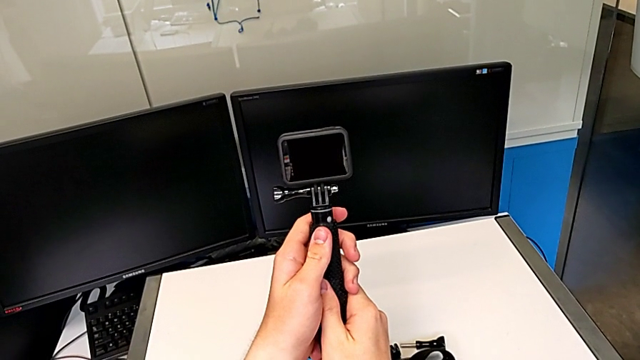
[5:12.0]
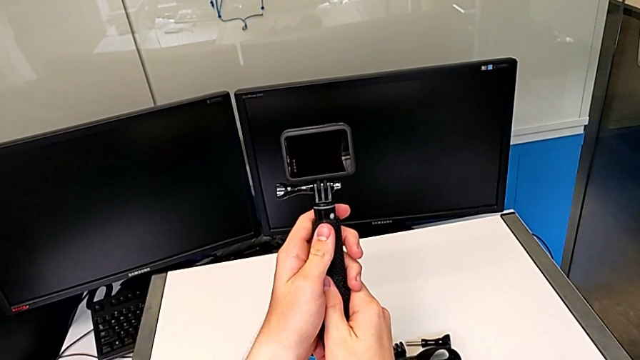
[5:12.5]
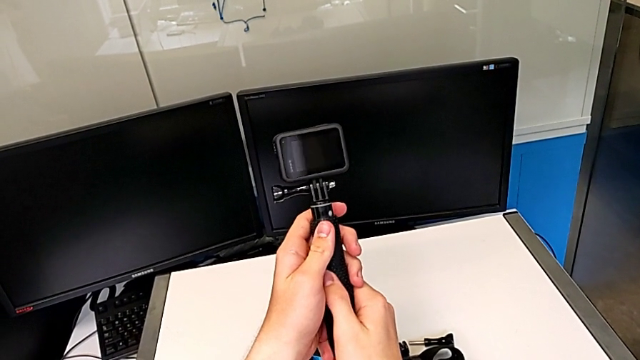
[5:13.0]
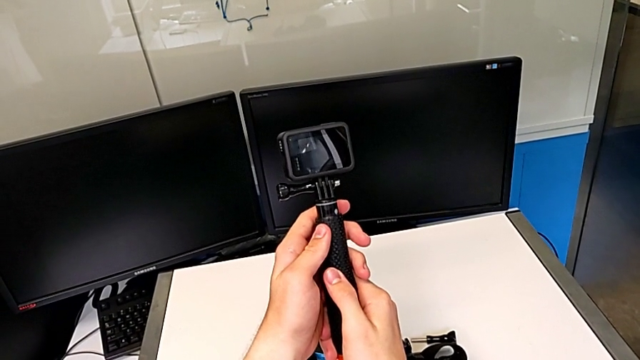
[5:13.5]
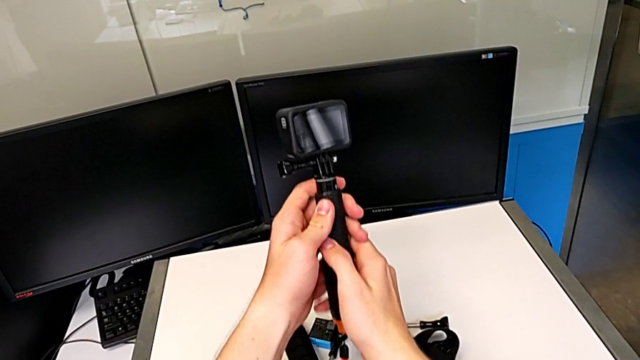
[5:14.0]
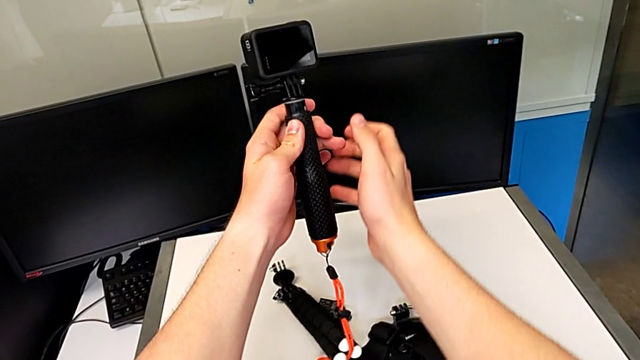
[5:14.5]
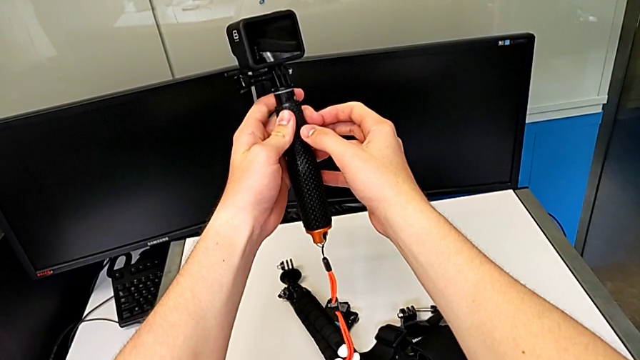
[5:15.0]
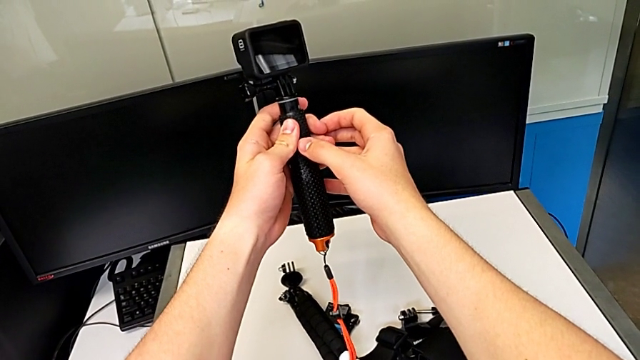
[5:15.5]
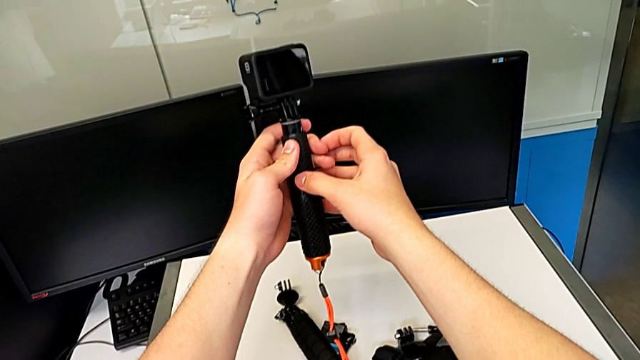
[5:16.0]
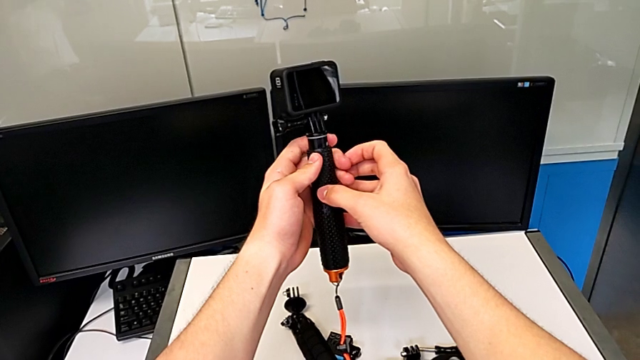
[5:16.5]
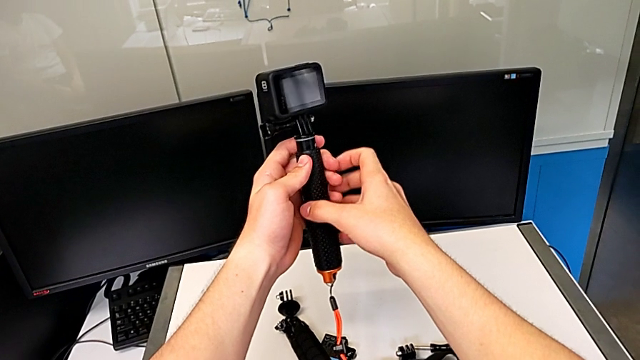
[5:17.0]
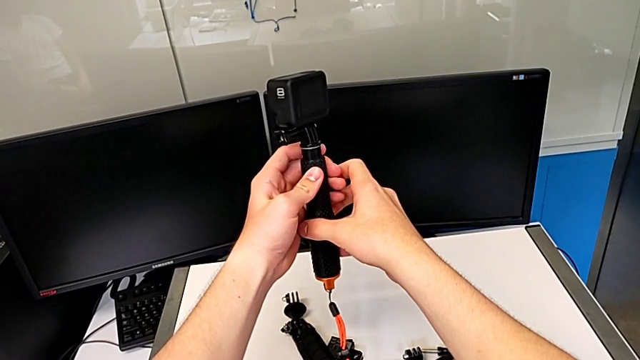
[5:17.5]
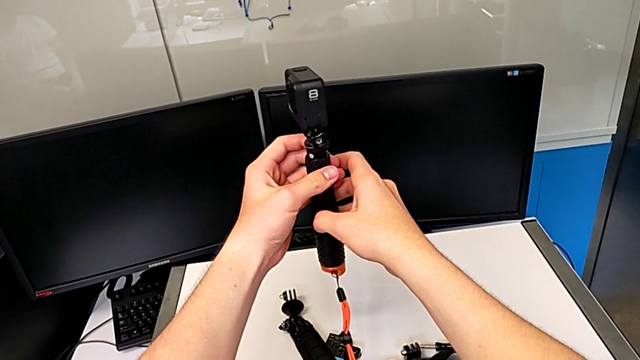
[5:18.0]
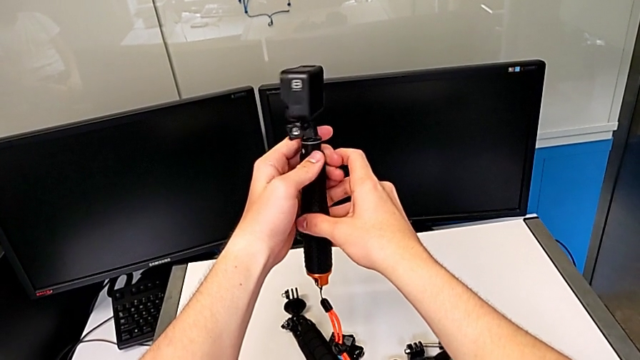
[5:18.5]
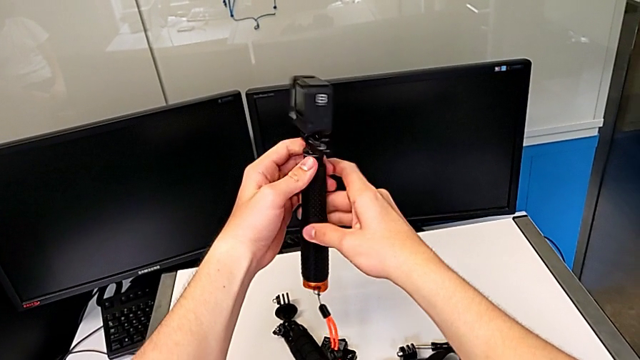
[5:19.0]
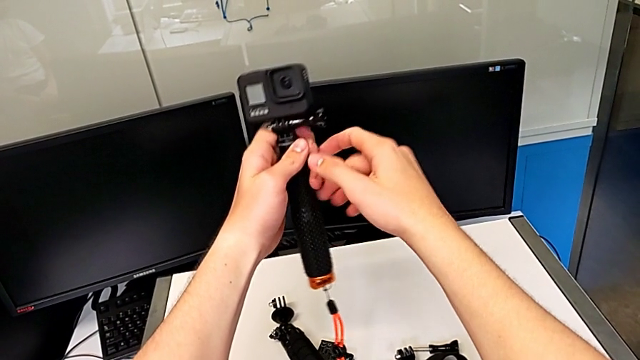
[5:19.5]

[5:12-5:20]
The camera wearer is continuing to change the tripod to a handheld grip. They keep rotating the black handheld grip.

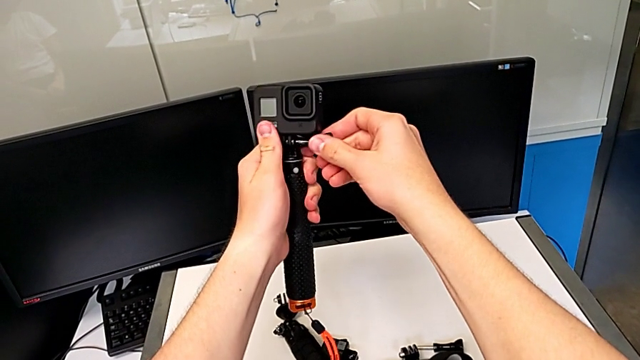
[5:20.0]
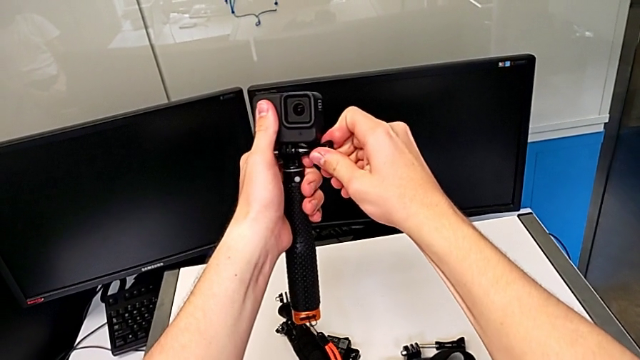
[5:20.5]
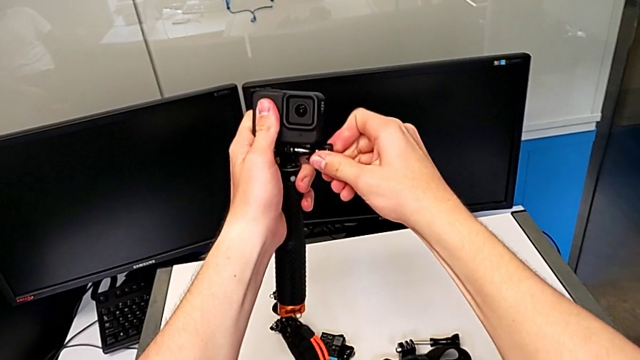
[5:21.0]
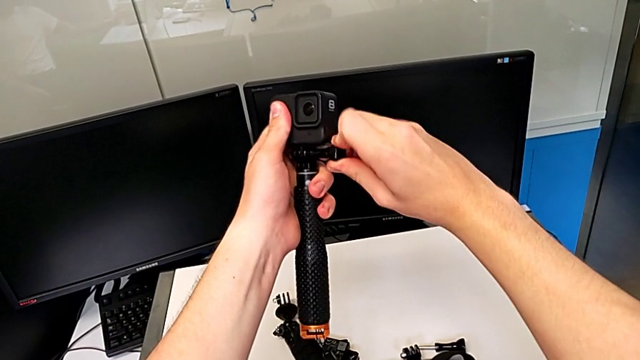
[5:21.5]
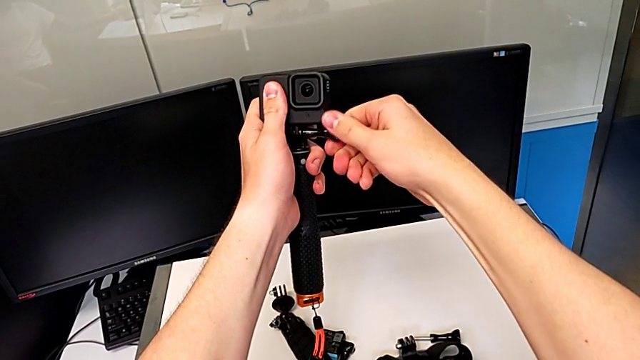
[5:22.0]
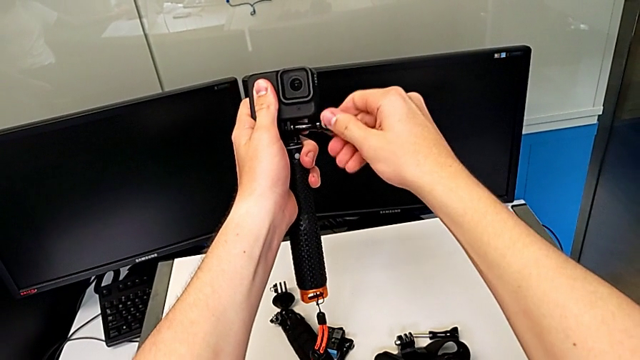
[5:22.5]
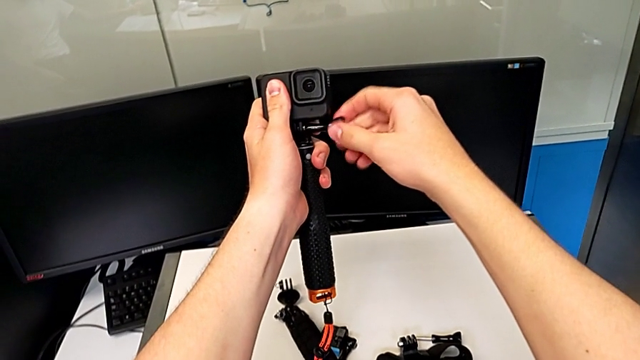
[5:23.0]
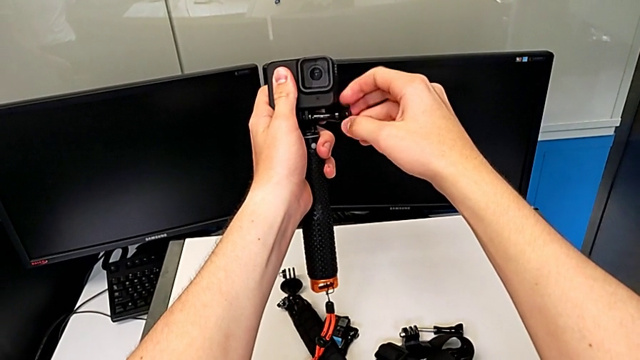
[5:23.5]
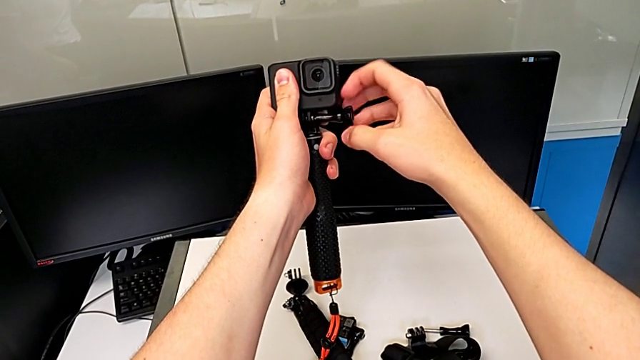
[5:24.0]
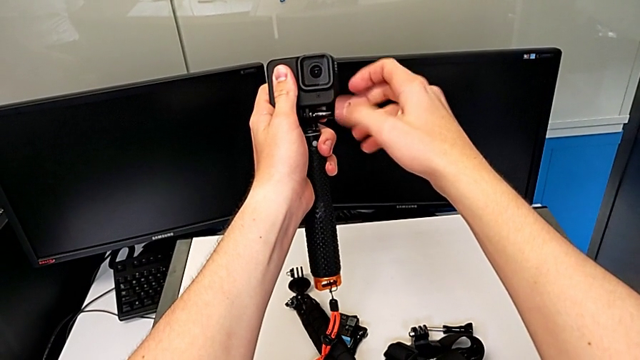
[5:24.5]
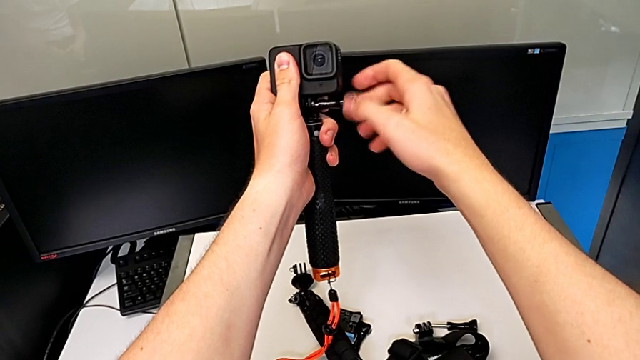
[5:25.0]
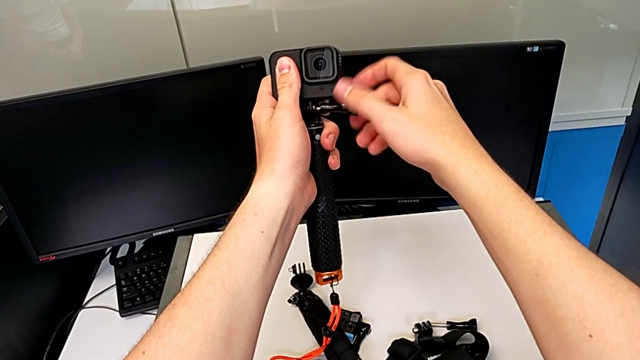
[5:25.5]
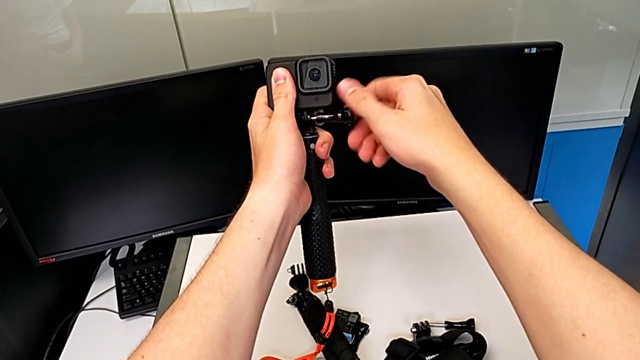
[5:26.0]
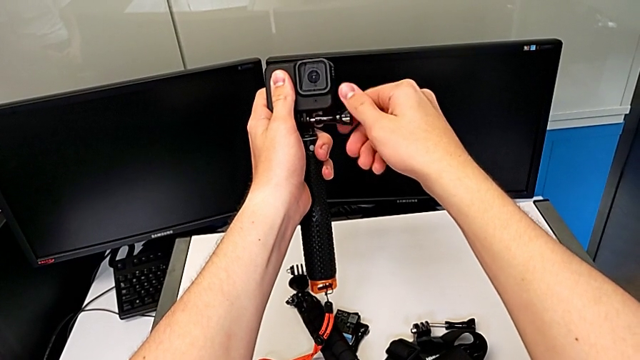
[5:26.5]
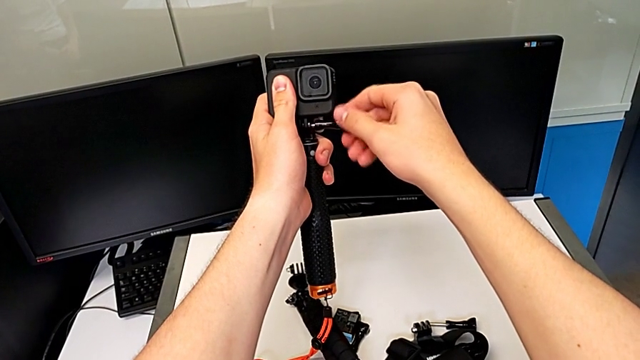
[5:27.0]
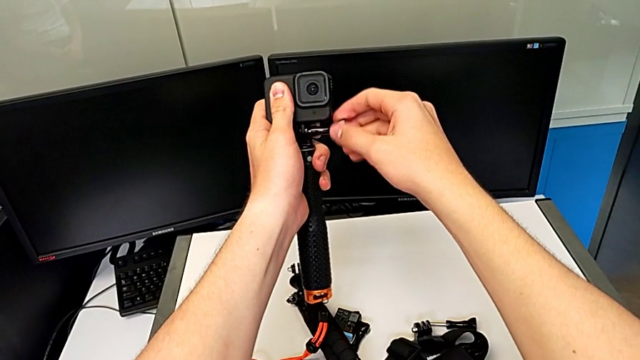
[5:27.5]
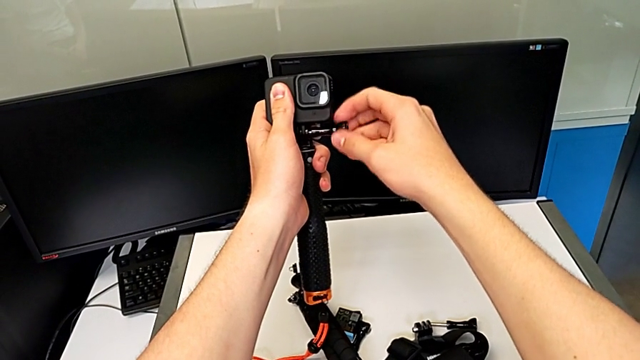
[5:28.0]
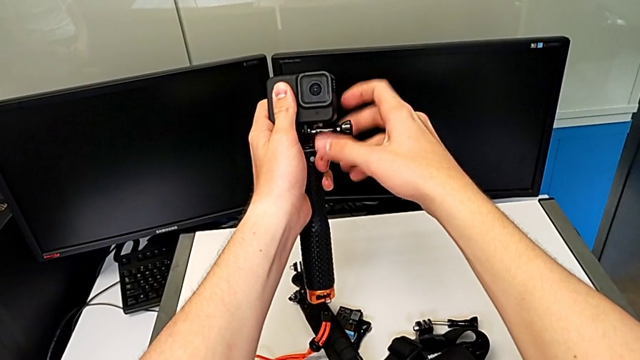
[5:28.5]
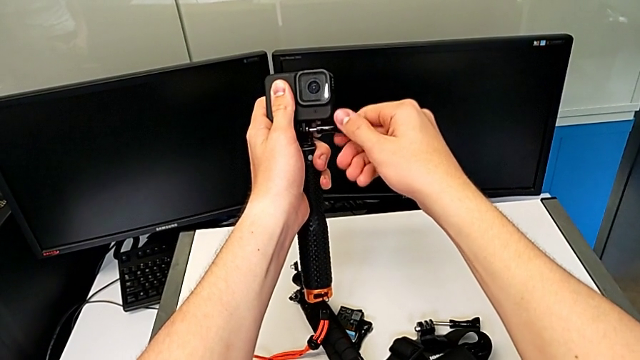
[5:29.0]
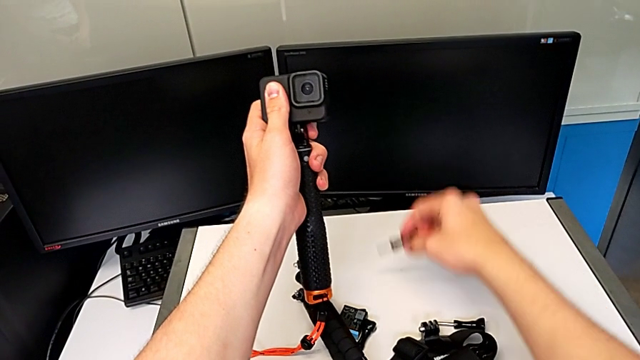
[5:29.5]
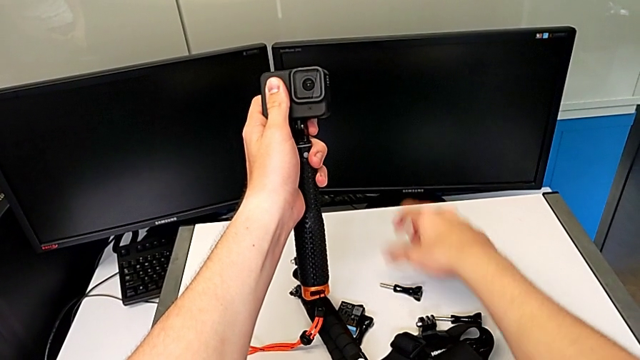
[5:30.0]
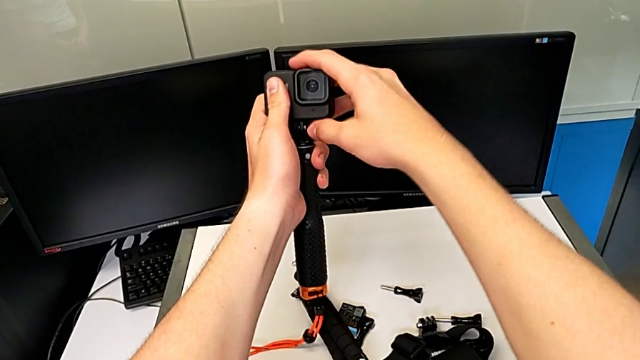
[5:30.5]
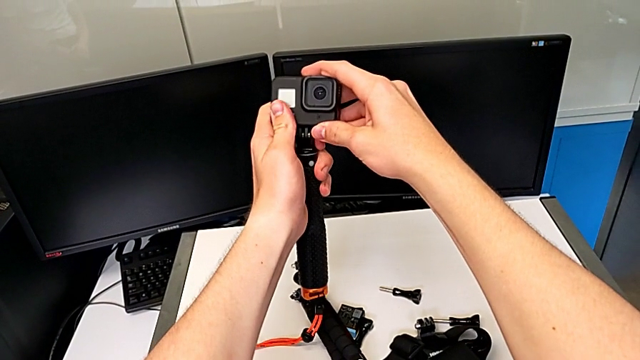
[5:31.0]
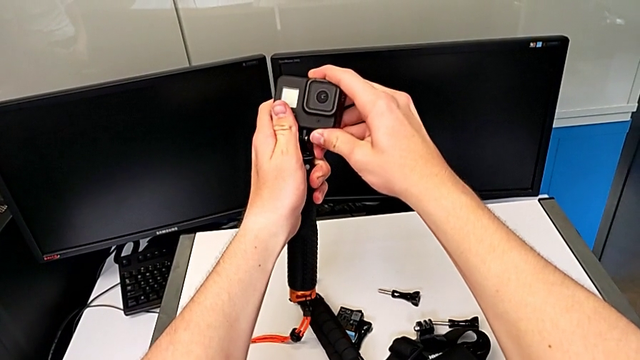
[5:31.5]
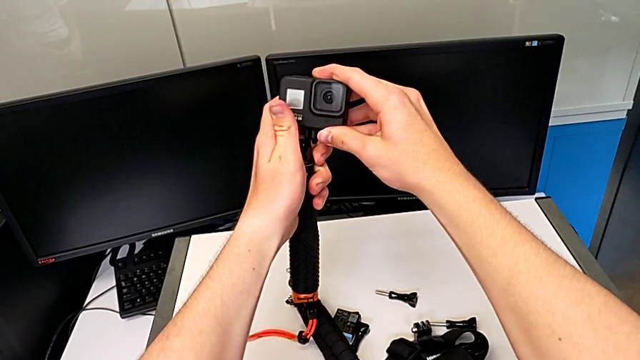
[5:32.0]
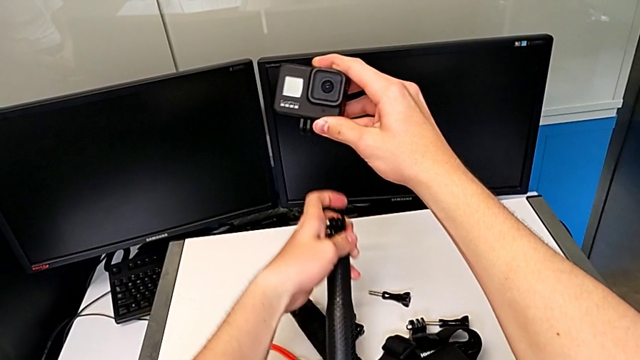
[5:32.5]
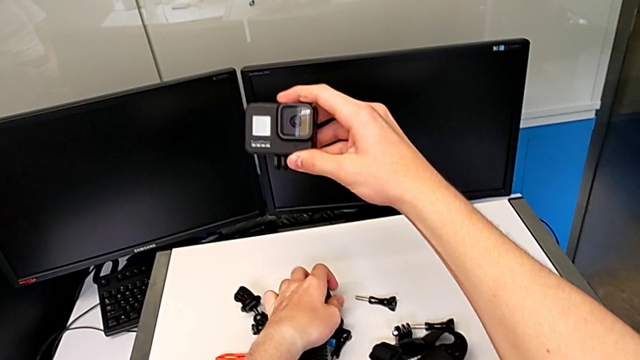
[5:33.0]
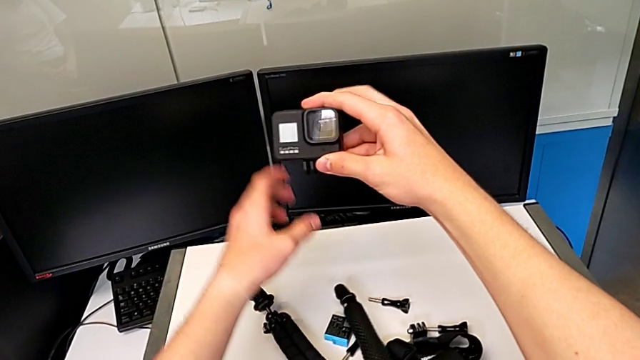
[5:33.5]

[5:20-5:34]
The camera wearer is removing the handheld grip into the GoPro. They unscrew the black screw and withdraw the black handheld grip.
